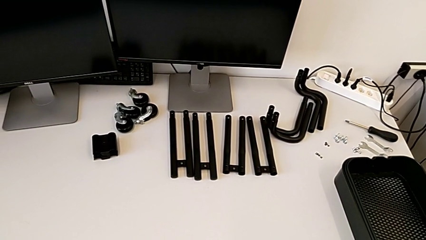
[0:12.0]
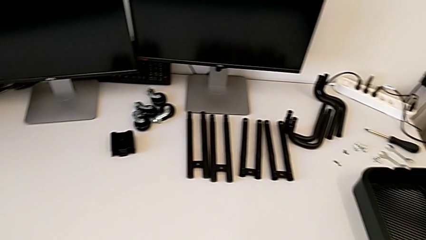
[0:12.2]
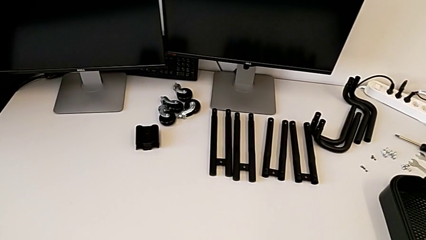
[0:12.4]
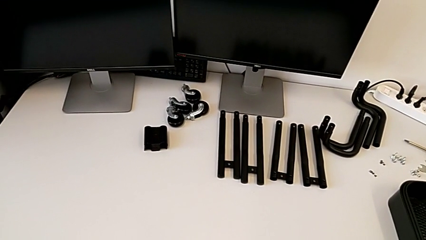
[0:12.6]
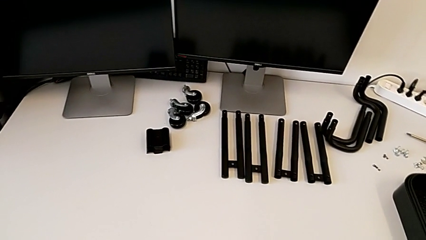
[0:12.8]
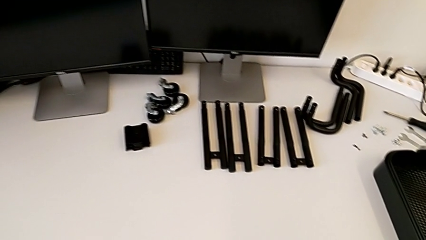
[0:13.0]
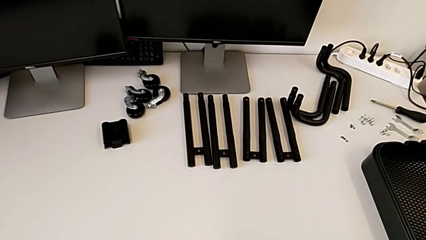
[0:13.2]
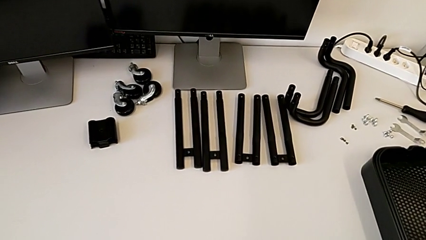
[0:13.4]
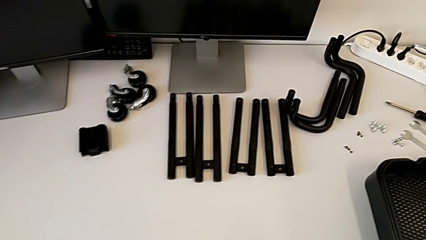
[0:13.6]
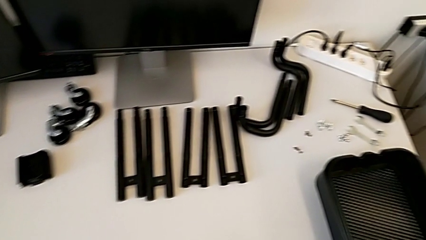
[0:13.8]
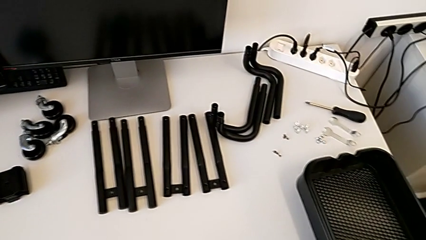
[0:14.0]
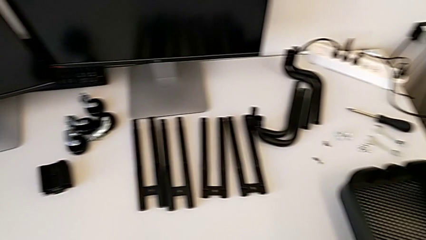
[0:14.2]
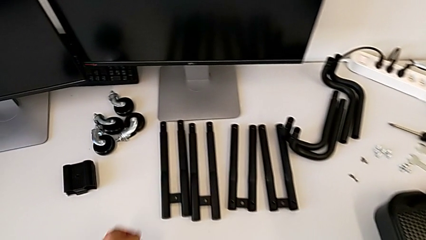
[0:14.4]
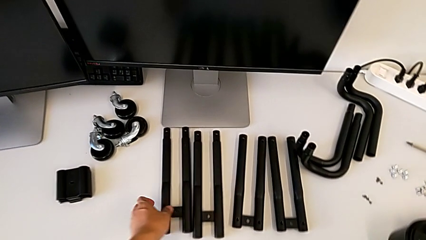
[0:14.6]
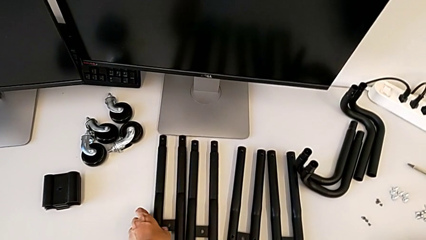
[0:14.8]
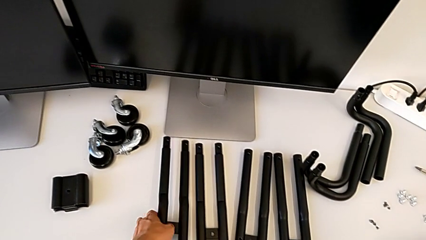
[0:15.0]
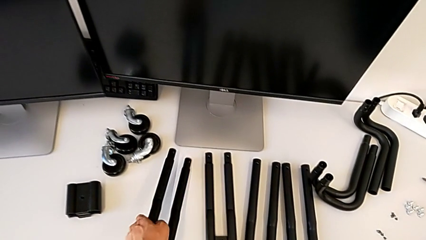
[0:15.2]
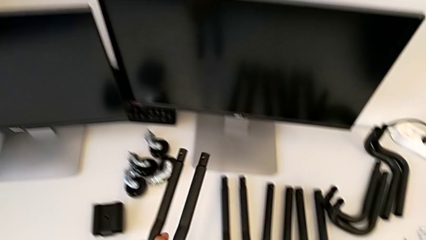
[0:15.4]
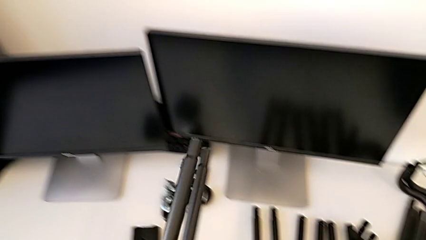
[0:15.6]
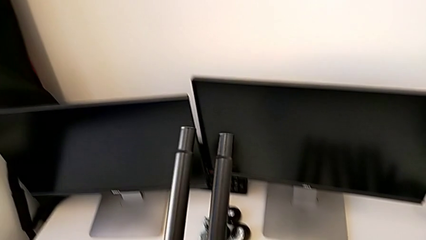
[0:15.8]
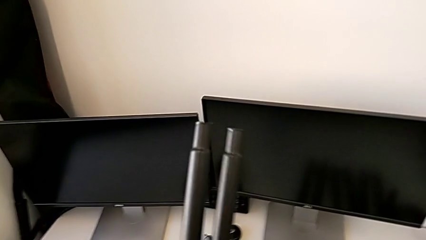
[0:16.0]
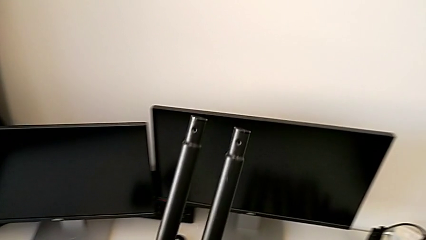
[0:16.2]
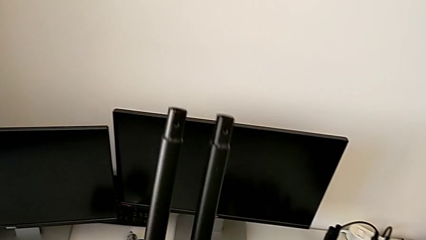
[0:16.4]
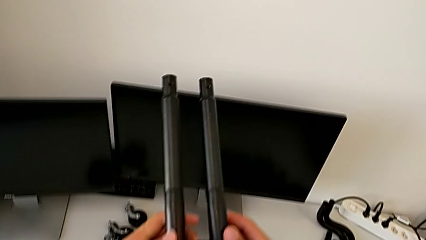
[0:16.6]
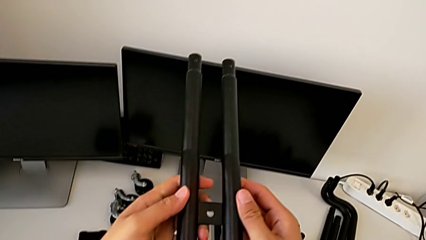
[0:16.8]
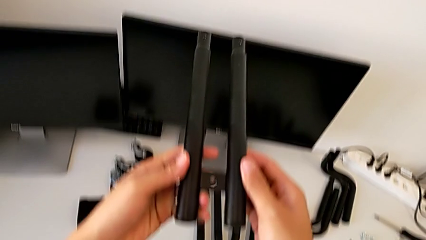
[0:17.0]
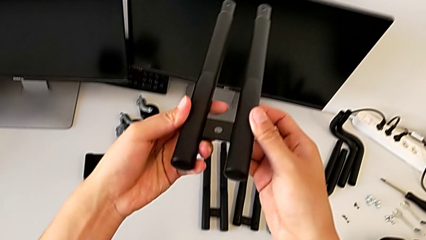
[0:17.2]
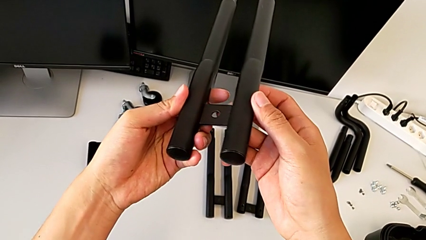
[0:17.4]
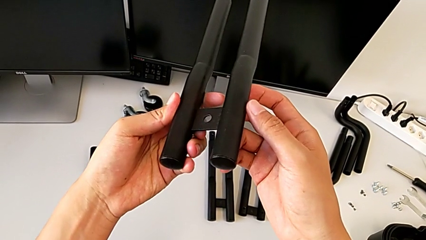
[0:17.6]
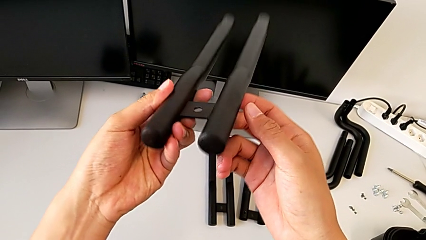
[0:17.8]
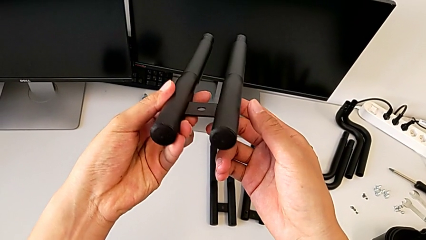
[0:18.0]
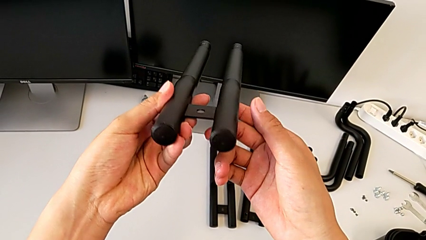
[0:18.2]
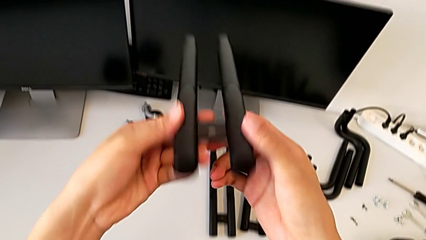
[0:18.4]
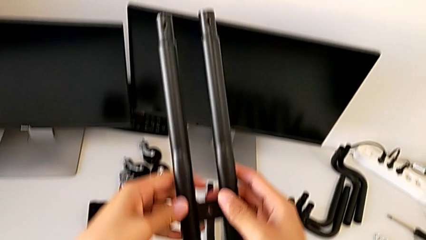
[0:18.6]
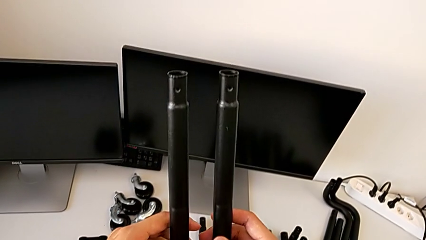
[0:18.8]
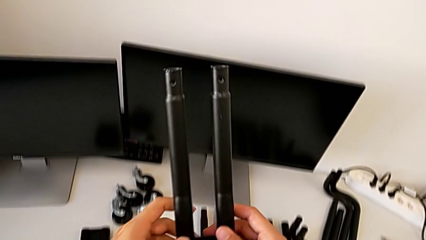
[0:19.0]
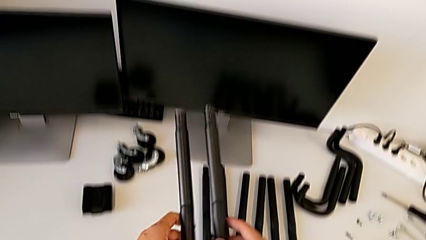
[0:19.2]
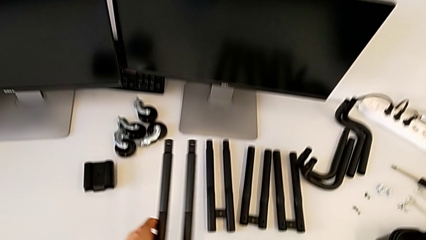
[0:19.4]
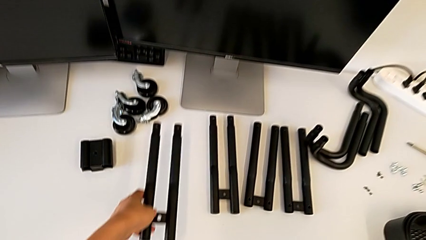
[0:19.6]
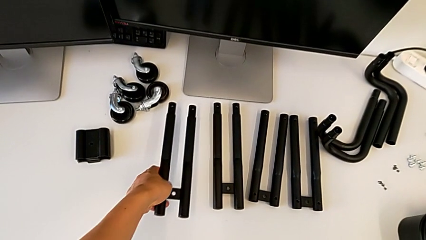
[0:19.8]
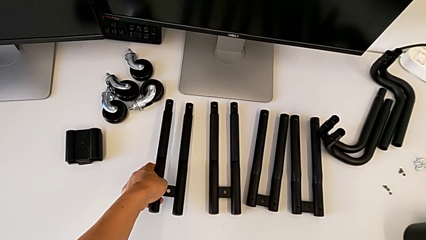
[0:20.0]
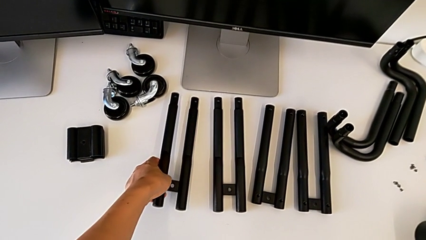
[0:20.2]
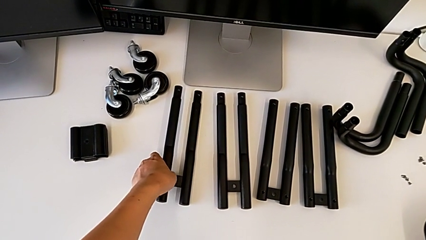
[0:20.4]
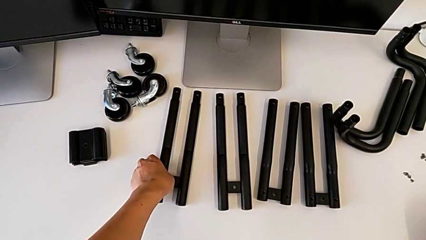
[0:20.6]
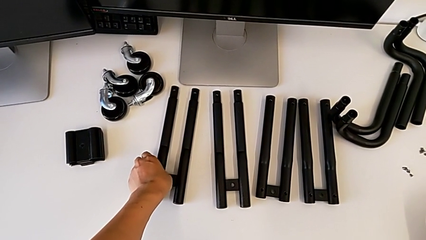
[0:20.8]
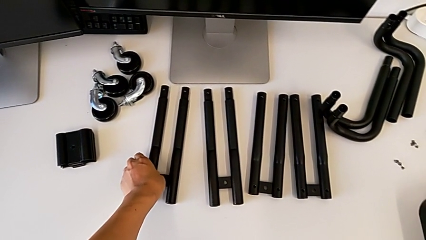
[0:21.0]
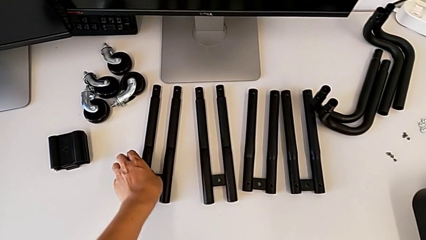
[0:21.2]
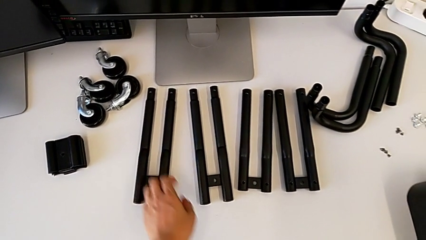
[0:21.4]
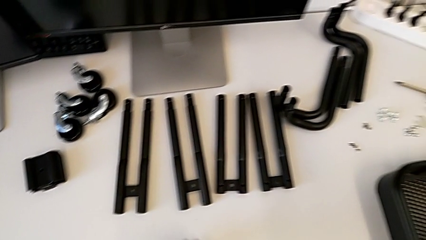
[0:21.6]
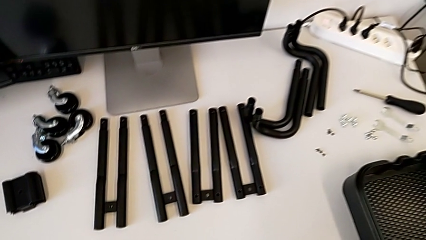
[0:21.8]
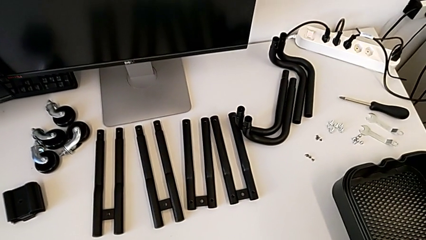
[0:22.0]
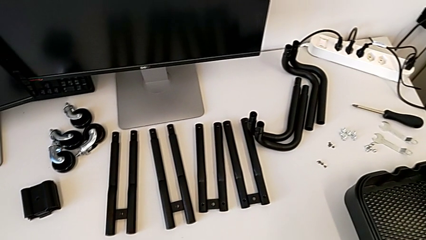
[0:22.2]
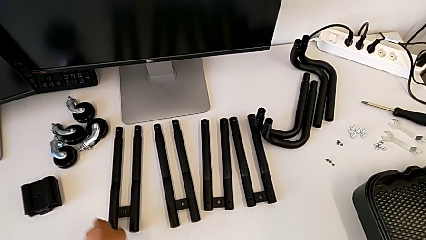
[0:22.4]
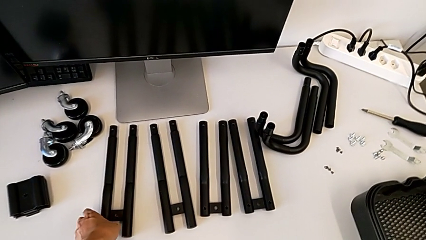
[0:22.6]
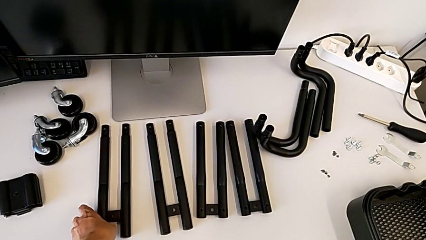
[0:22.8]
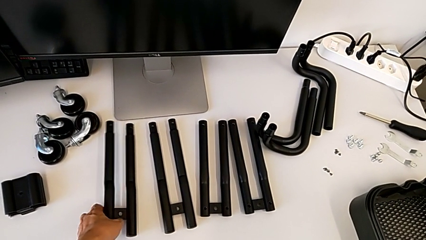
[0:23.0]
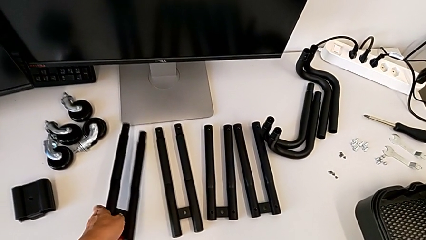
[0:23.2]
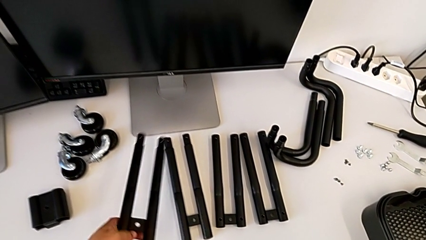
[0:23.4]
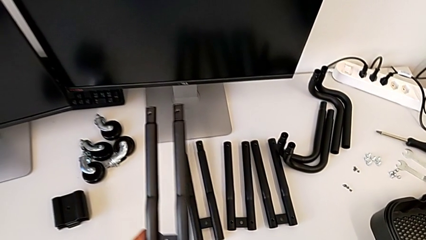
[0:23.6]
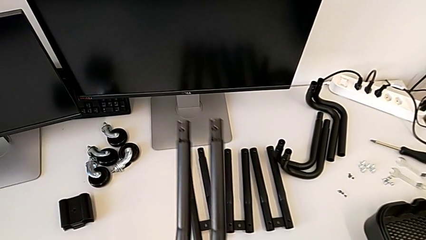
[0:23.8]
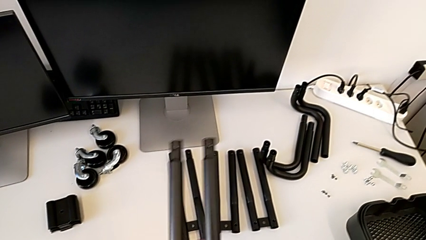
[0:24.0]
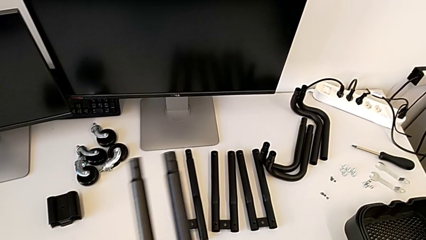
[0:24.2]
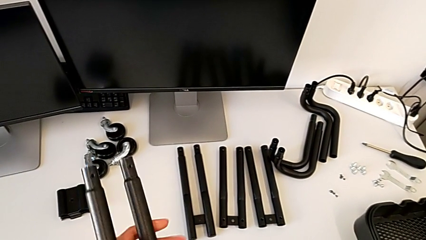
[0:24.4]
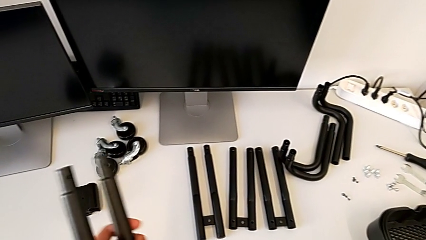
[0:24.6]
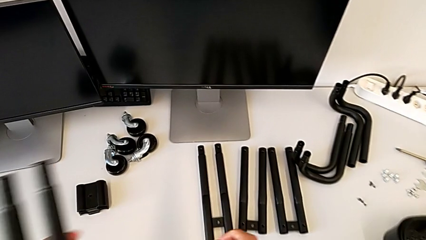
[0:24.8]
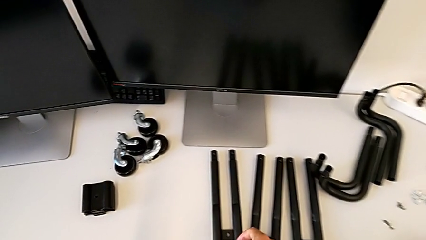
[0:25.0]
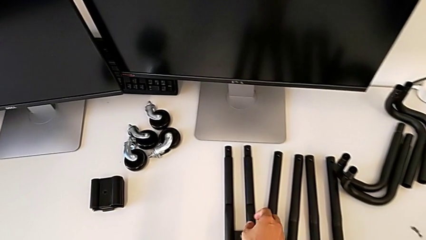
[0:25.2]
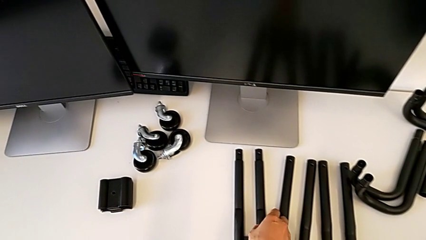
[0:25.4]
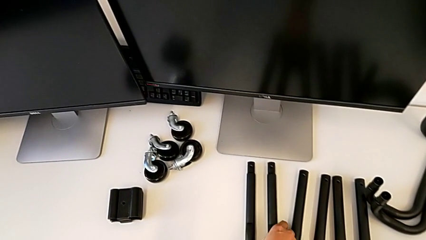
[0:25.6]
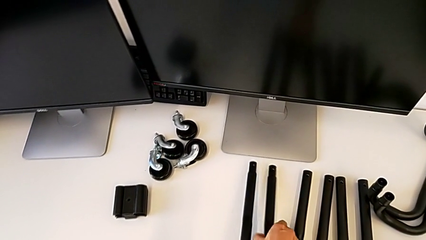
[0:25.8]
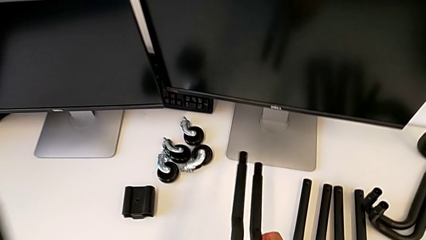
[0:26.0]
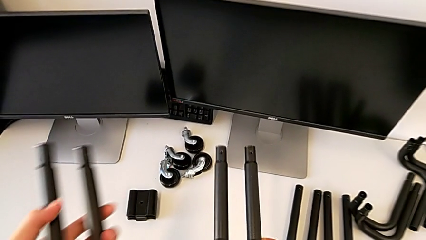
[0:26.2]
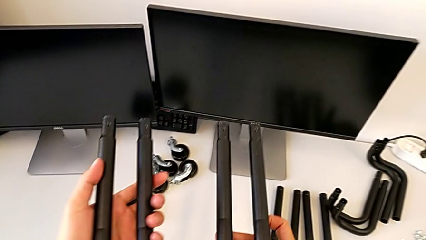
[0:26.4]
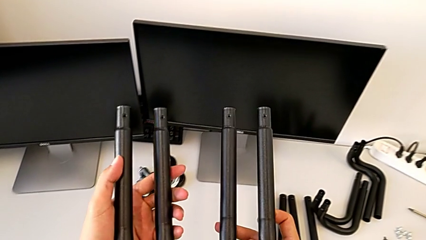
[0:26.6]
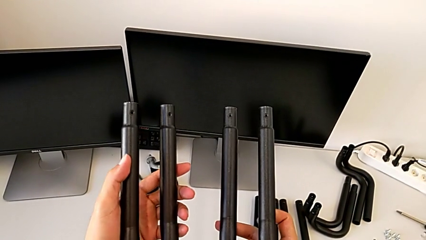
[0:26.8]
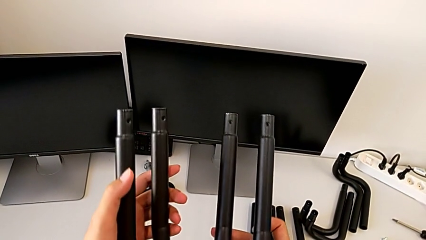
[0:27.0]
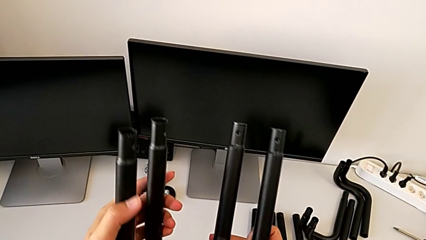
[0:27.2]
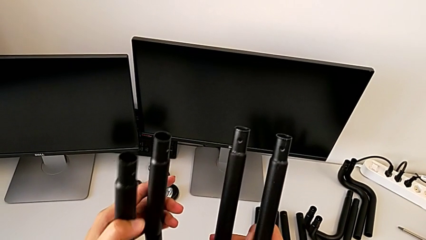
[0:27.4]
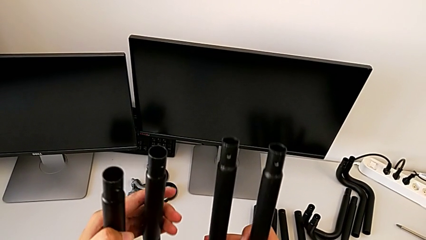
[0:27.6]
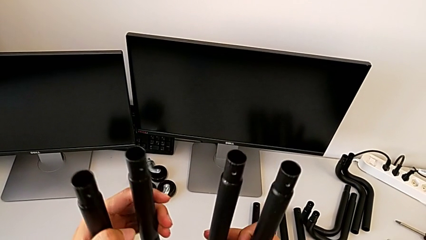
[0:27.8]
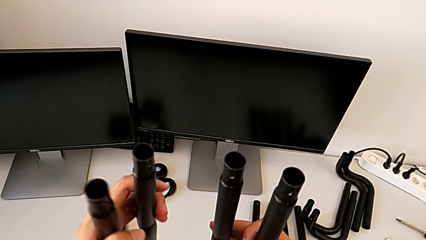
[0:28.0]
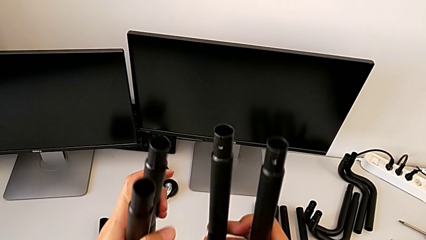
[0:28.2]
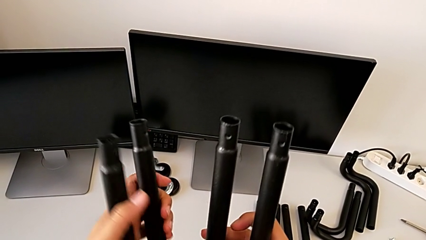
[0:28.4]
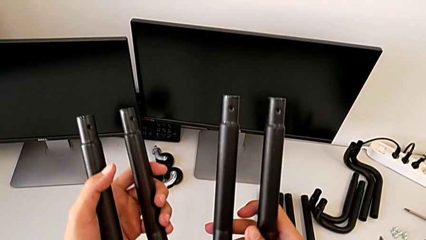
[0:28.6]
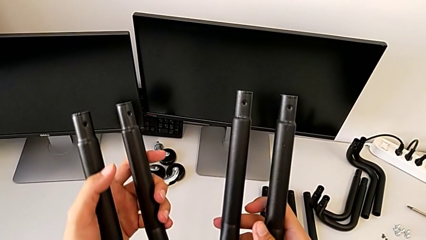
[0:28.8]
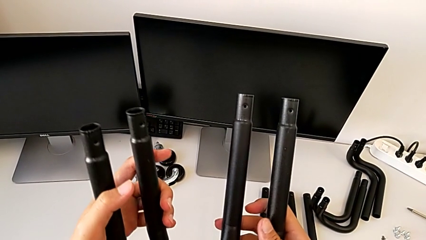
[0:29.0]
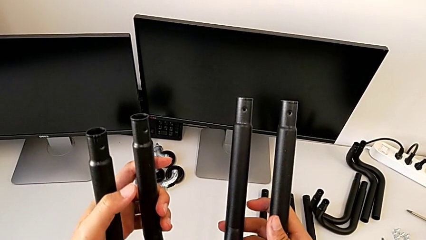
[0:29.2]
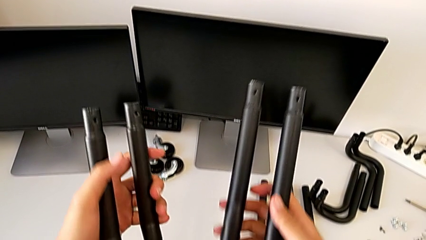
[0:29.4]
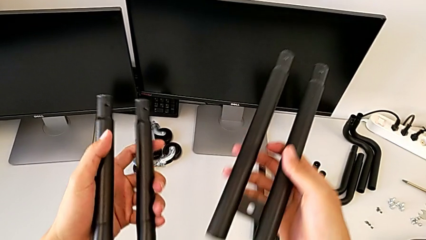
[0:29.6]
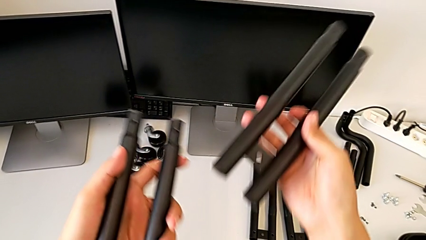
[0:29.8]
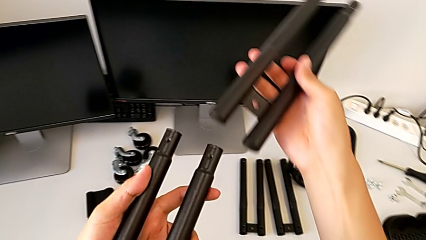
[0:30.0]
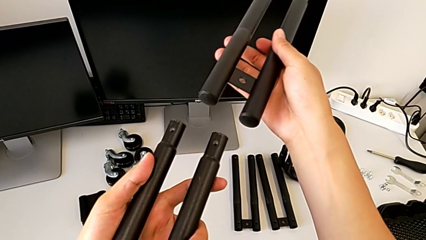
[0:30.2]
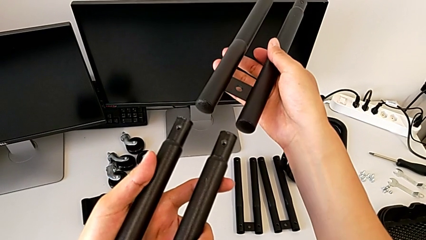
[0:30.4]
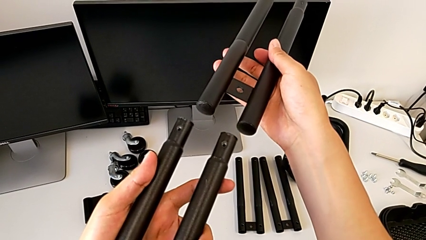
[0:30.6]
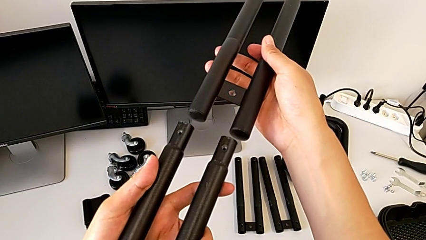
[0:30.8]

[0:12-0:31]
The camera wearer is assembling the first side bars. They grab the first leg, inspect it, drop it, inspect the grid tray, grab the first leg, lift it, approach the second leg, wrongly lift the leg, taking two legs of the same kind, inspect it and wrongly align it, trying to attach the wrong side bars.
